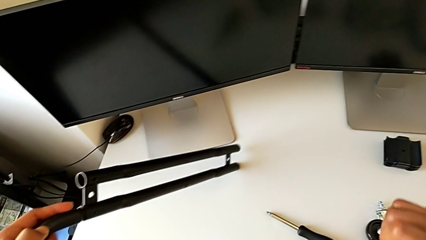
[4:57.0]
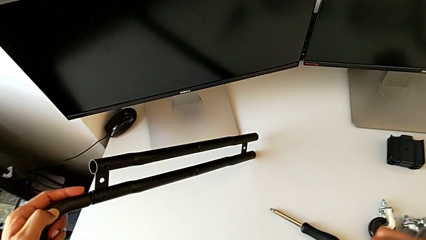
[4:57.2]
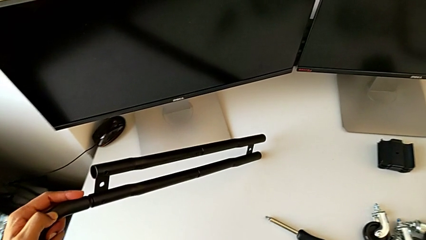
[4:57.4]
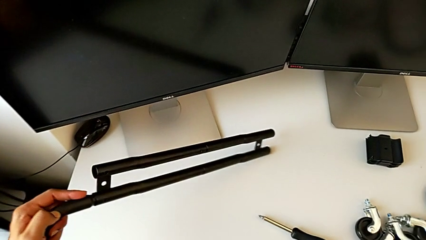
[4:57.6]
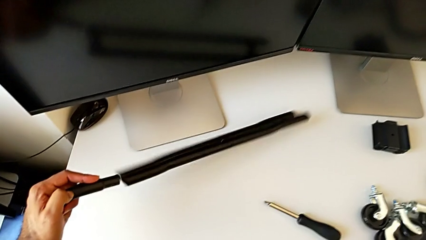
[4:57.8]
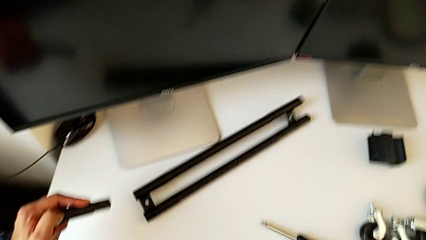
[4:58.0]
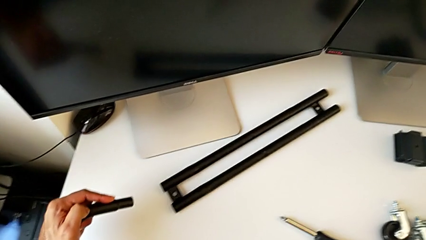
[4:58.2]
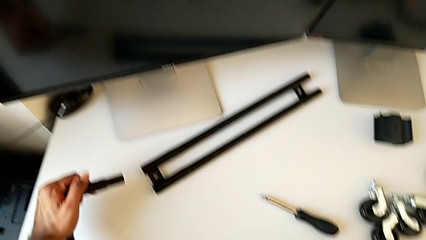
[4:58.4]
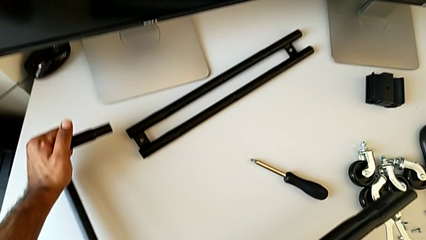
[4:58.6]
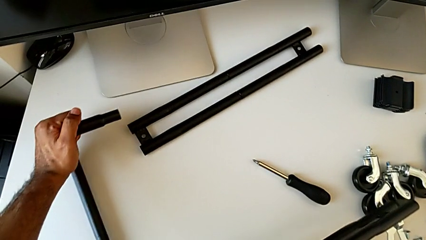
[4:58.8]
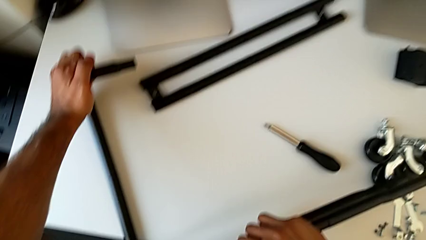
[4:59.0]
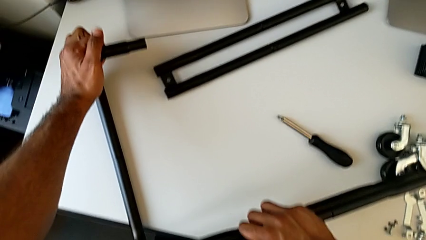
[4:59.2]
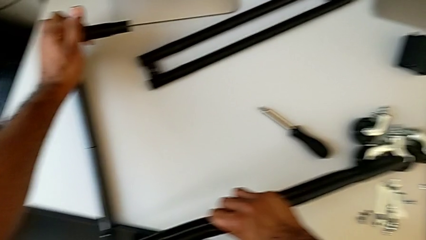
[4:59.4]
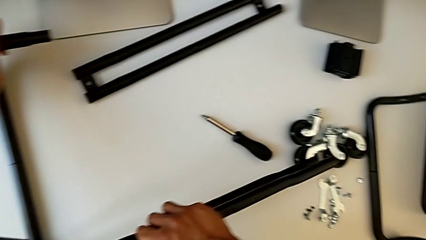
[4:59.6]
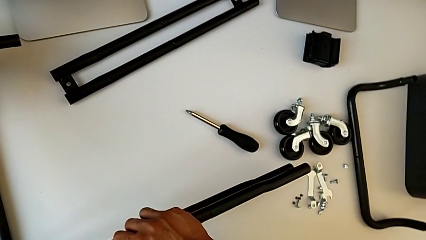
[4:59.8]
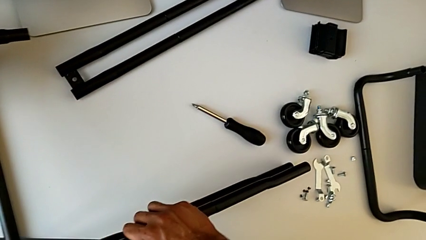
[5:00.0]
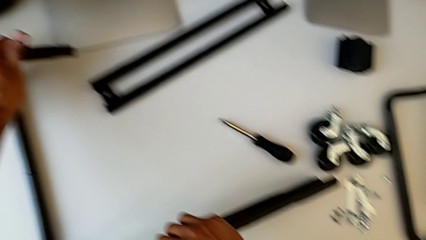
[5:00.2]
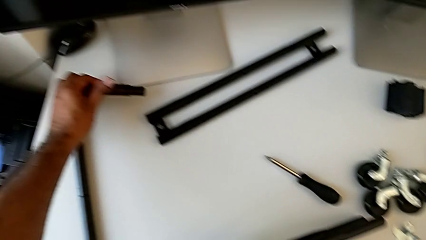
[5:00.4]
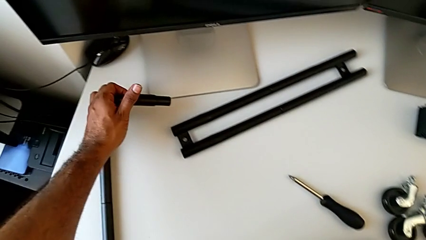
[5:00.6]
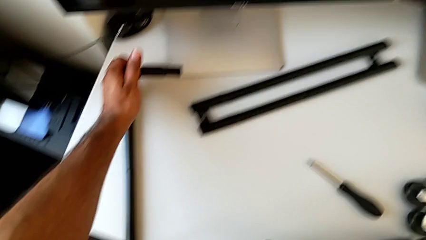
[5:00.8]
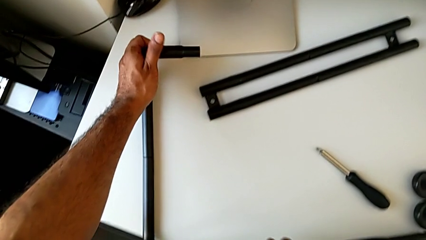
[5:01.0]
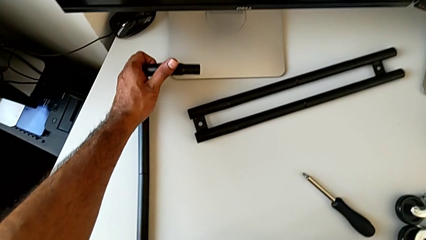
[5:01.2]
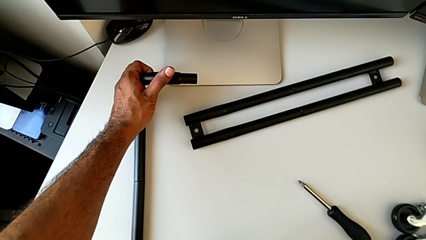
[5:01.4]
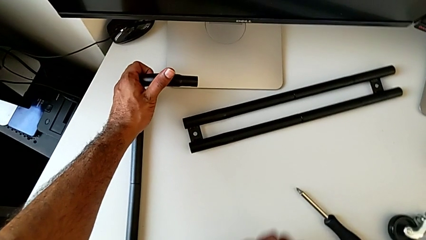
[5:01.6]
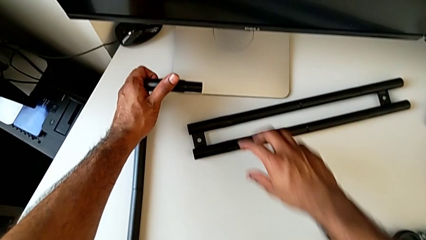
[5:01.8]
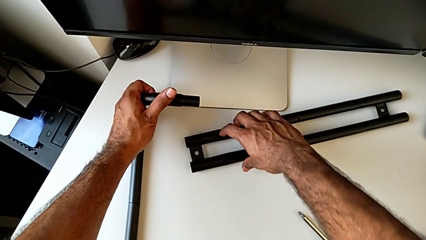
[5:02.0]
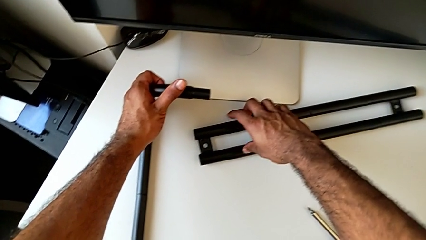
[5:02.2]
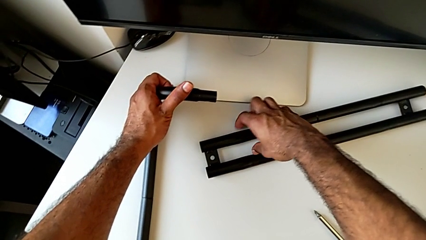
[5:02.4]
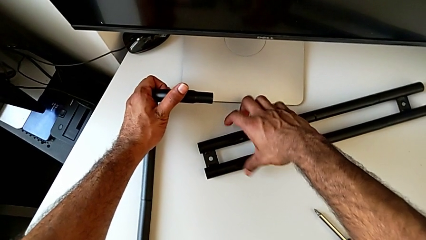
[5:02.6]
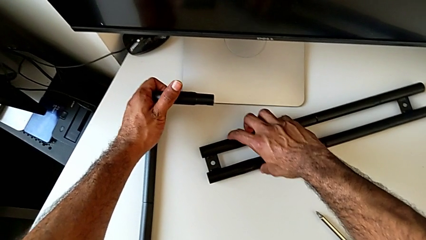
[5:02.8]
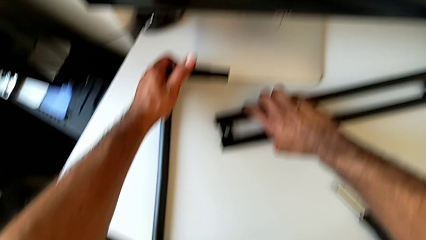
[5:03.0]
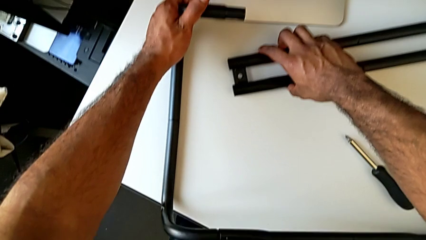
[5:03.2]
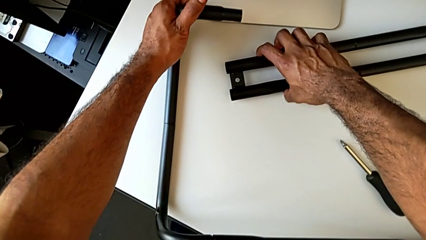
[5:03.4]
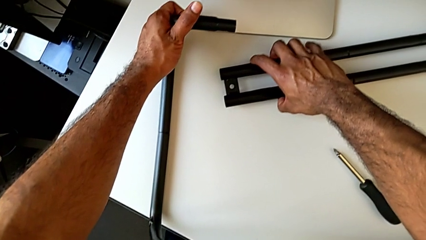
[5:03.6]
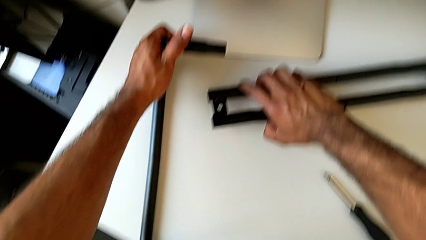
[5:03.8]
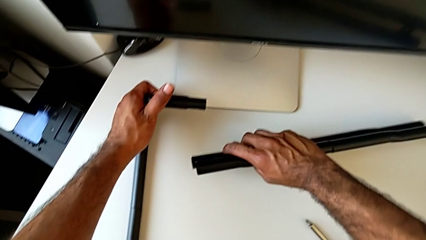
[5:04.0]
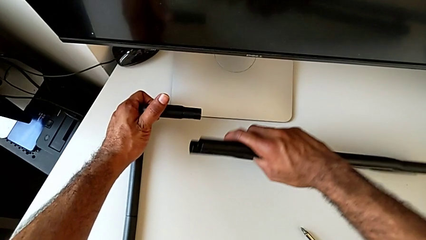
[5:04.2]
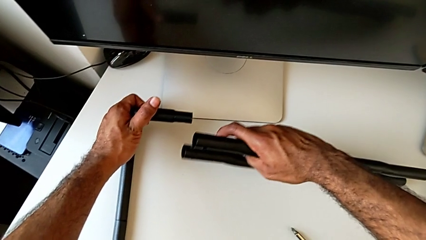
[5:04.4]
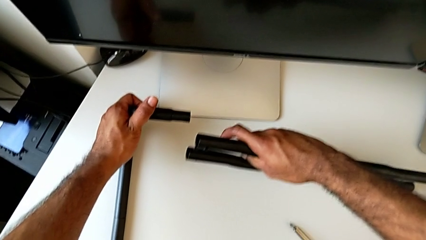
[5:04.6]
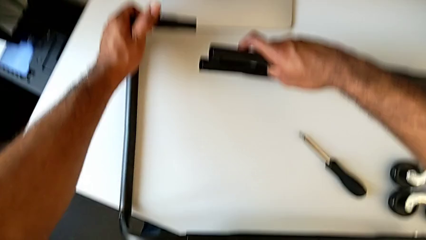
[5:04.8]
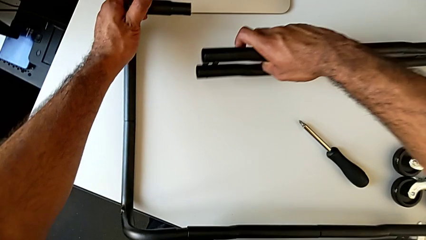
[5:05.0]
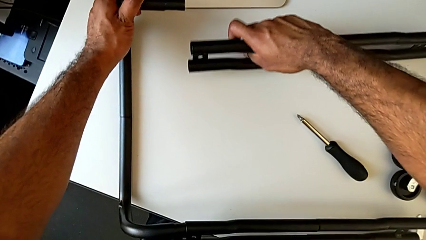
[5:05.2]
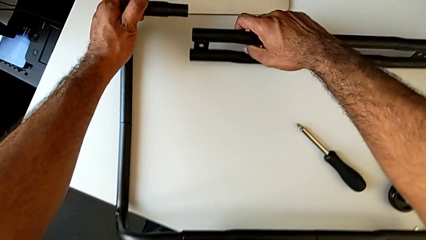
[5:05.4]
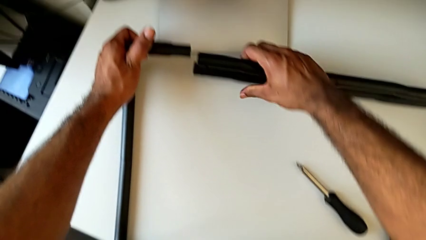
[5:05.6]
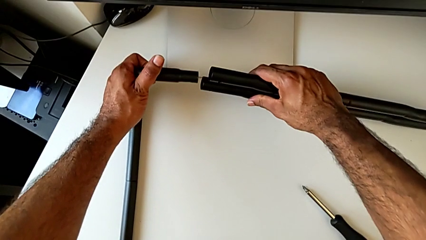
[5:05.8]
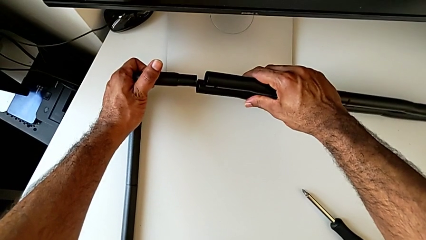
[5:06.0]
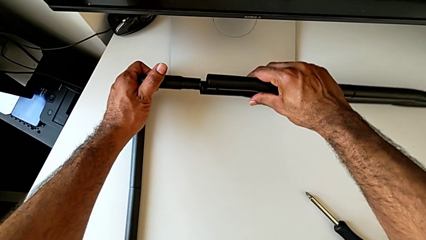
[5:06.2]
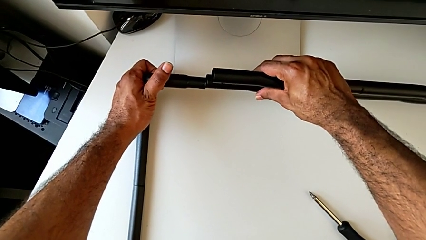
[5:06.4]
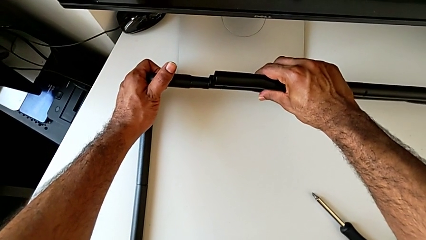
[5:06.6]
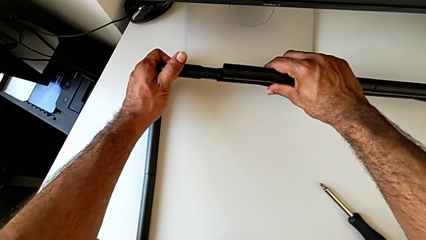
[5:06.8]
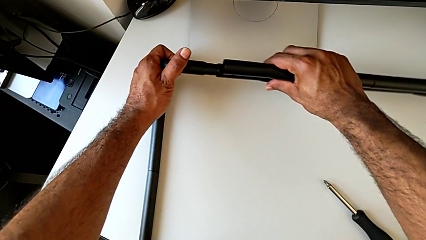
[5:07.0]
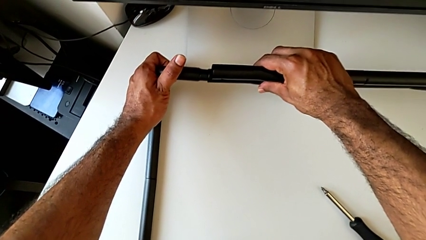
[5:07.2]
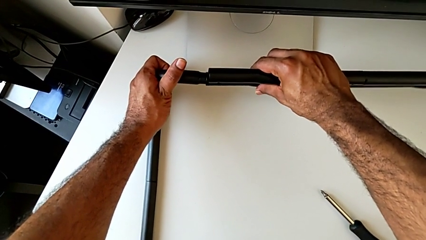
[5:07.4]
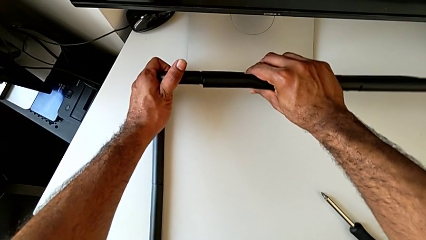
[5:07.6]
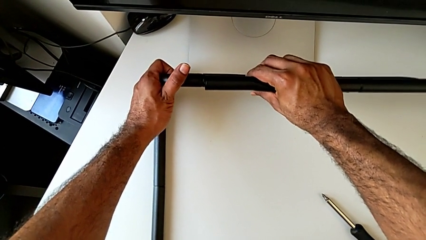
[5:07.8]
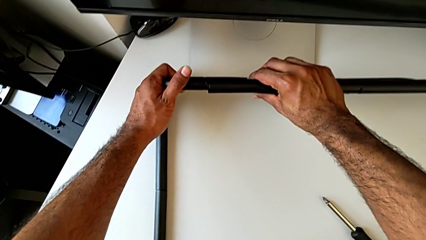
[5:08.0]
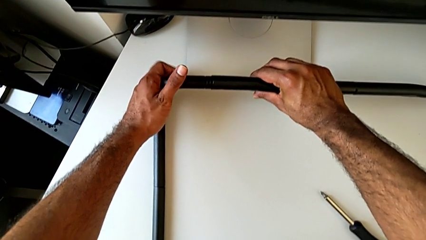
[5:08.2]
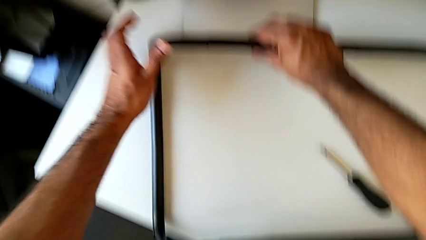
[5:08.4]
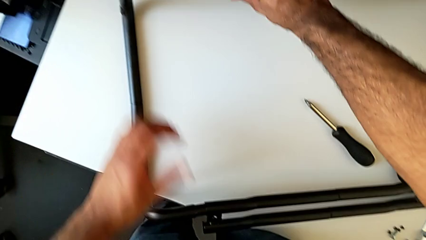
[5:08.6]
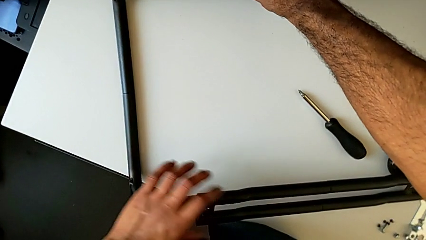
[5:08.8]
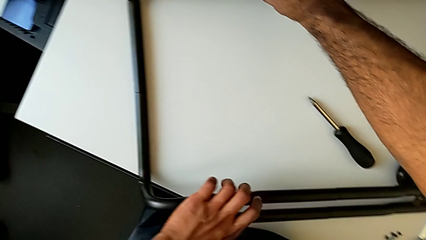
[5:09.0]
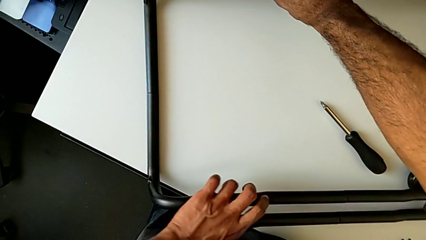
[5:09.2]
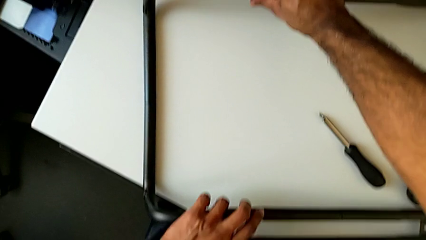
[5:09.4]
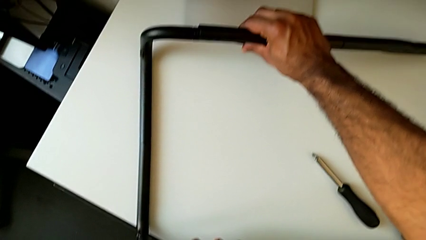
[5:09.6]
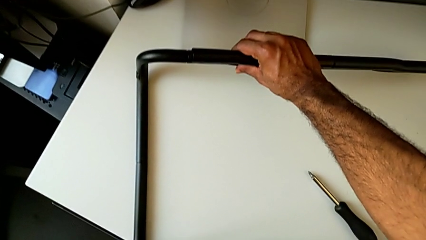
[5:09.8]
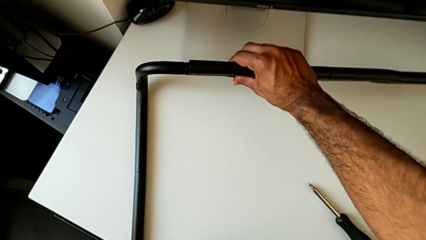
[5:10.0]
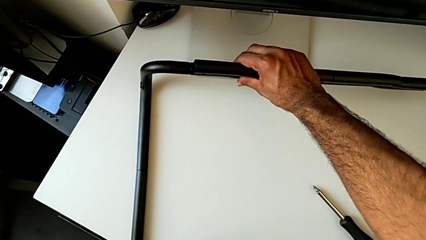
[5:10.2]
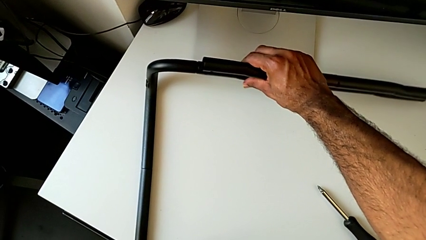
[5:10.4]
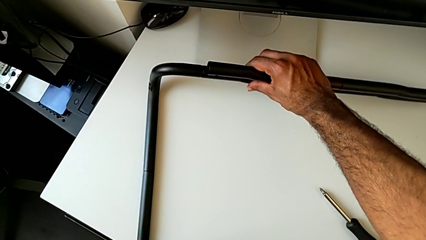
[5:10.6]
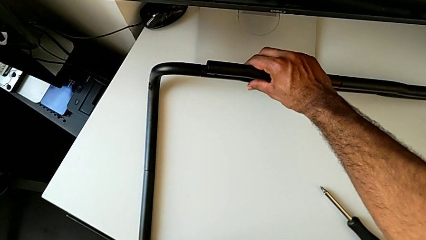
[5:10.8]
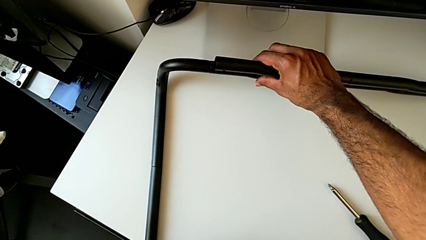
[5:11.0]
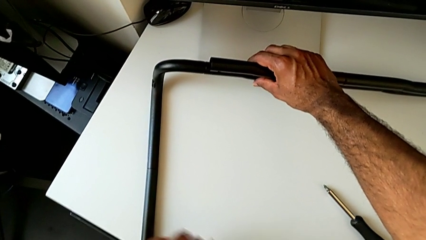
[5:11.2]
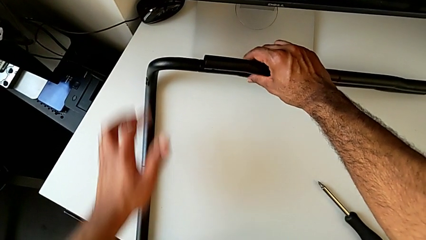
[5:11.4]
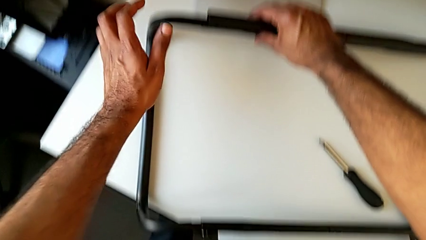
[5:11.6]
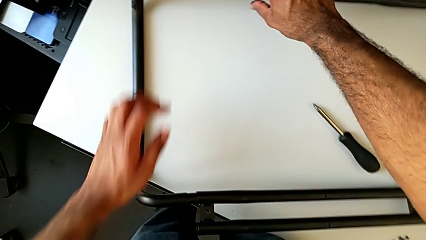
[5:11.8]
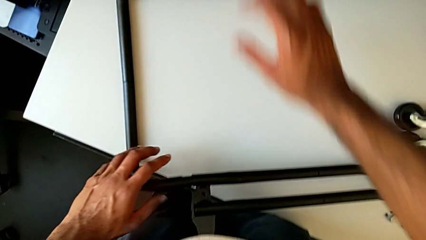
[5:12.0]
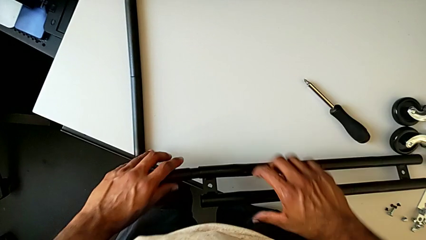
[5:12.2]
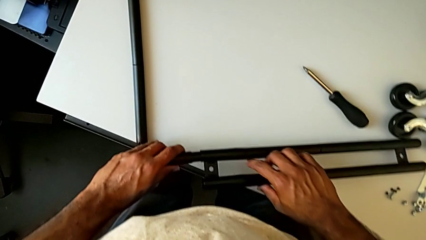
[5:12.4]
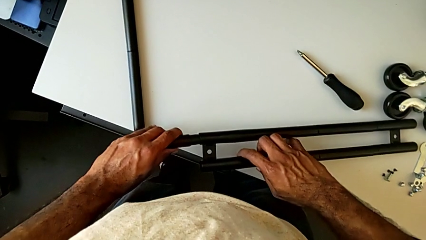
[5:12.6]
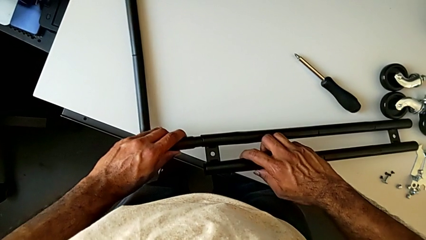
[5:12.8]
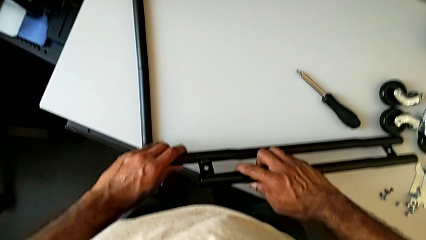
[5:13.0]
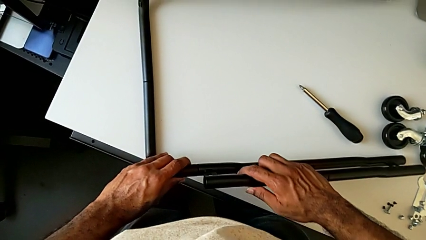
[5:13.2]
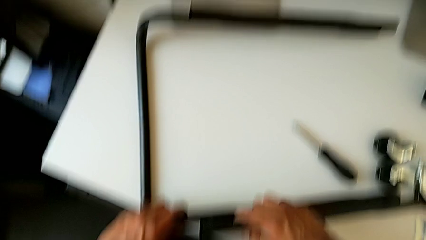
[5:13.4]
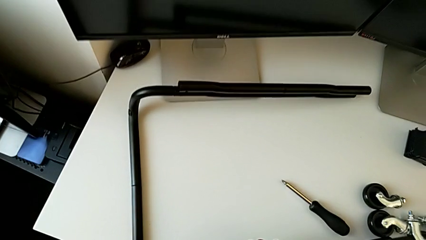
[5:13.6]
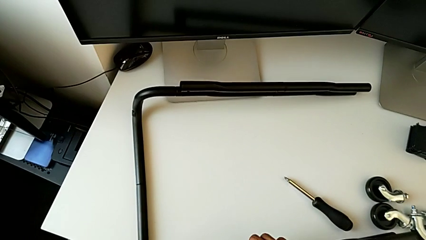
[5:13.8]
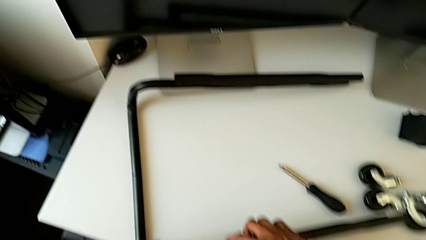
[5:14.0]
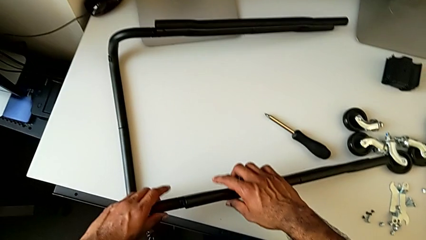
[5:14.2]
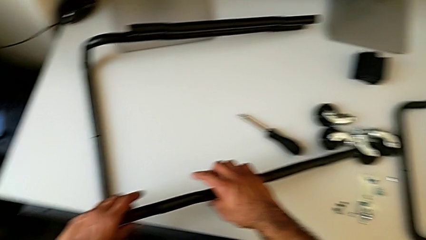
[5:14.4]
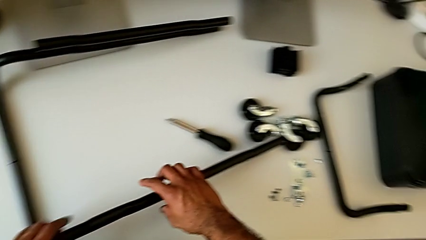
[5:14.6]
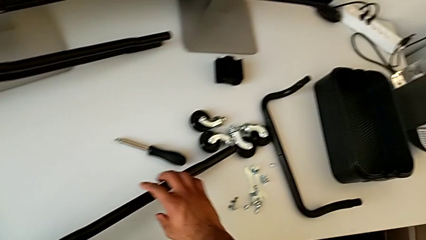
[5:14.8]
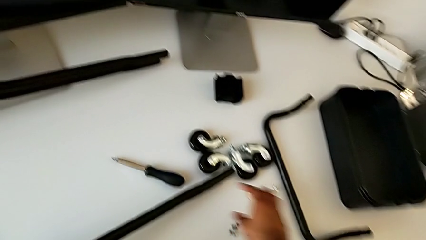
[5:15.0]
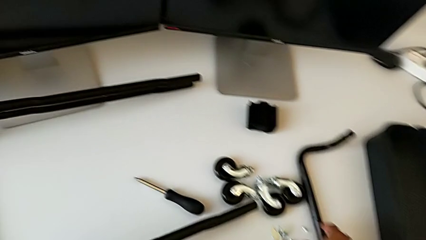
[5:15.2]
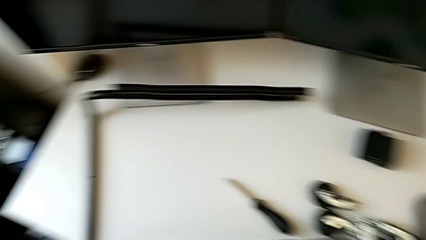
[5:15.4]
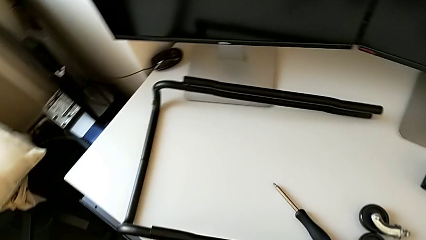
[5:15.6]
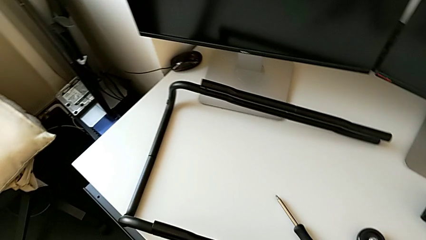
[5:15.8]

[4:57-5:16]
The camera wearer is assembling the base frame with the side bars. They keep rotating the leg, approach the first leg, grab it, lift it, insert the first leg, grab the second leg, hold the first leg and align the second leg.
